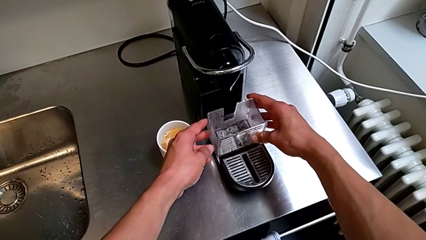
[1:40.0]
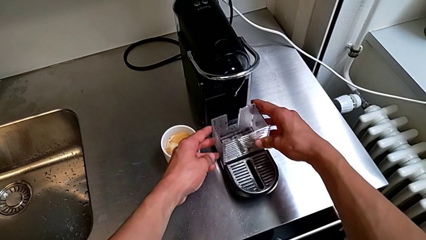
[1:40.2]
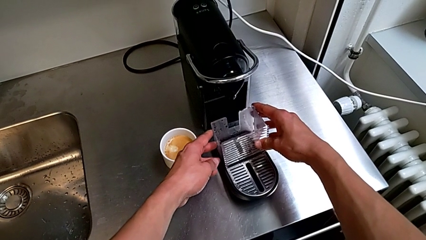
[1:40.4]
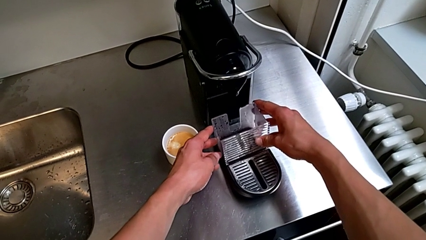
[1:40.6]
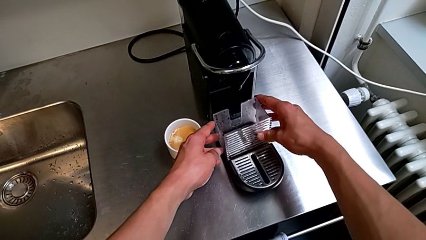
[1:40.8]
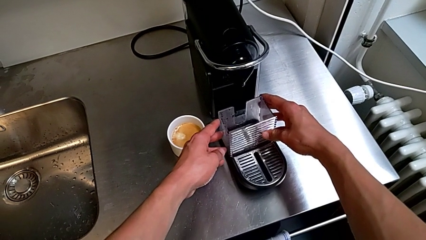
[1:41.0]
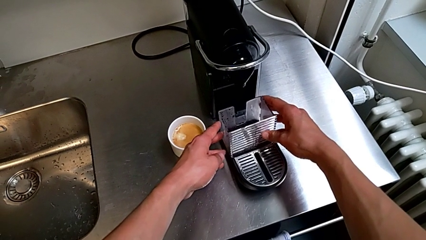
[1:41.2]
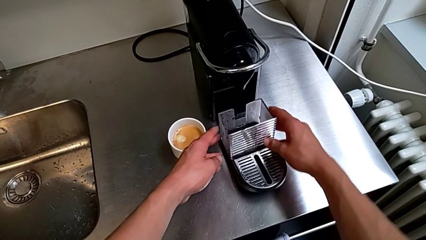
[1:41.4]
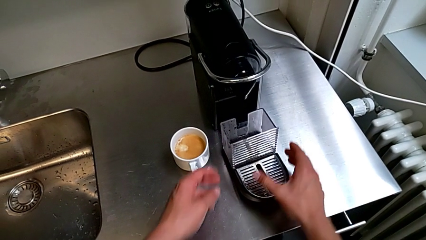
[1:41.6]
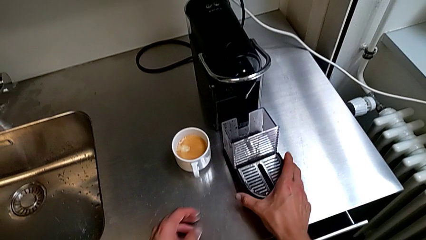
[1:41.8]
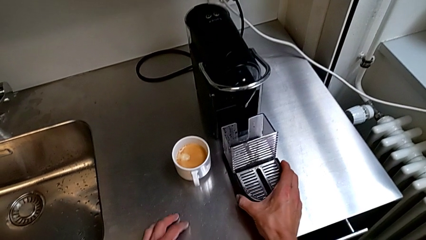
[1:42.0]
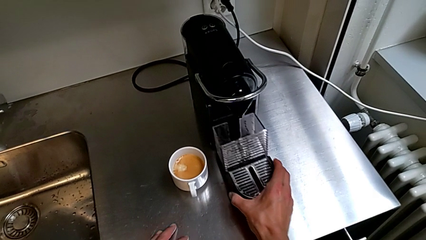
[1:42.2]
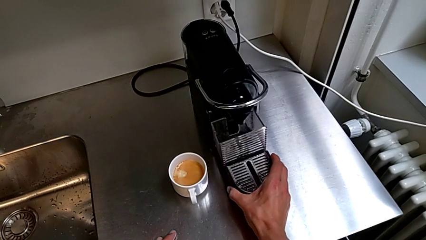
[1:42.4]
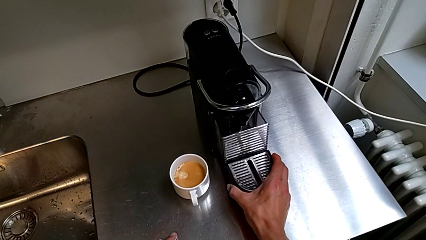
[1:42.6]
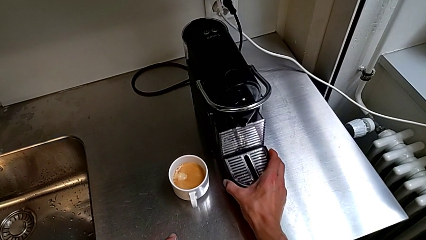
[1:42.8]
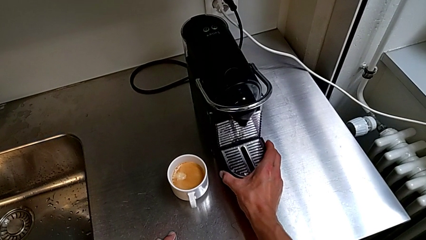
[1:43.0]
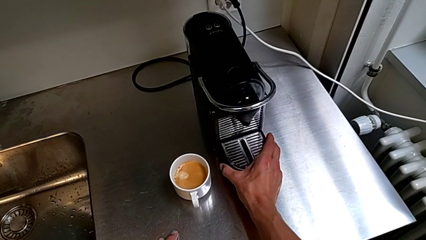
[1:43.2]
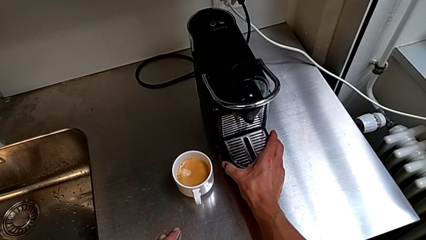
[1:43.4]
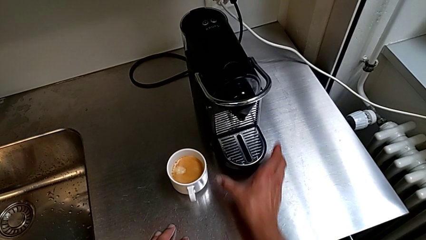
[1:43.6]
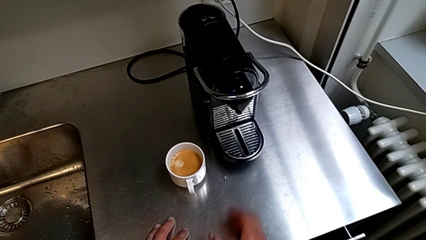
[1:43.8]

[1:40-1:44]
The camera wearer is emptying the capsule container. They insert the capsule container with the right hand and insert the drip tray with the right hand.

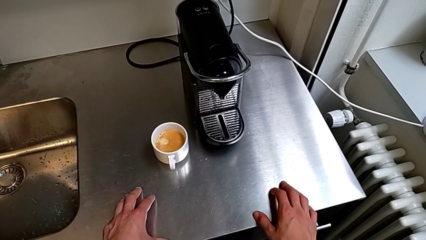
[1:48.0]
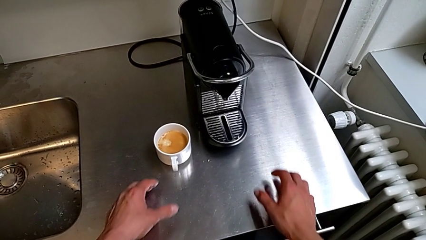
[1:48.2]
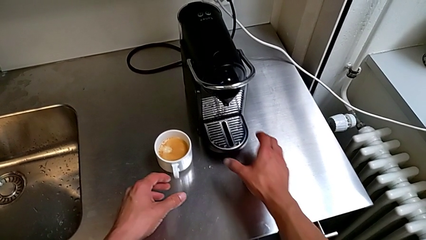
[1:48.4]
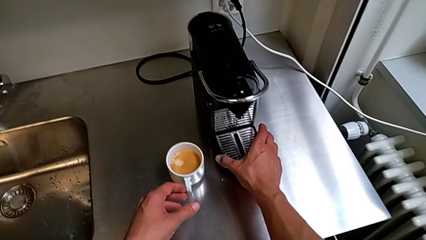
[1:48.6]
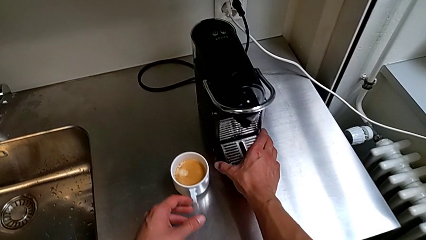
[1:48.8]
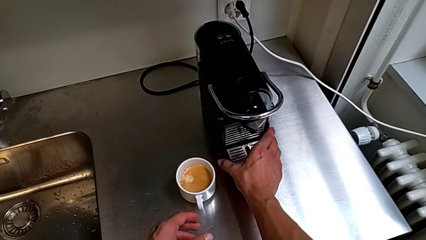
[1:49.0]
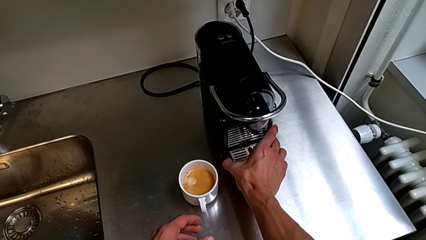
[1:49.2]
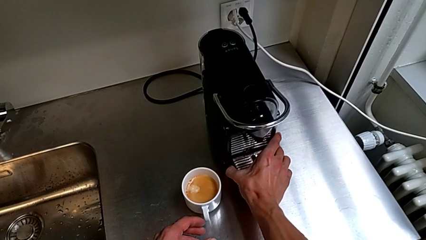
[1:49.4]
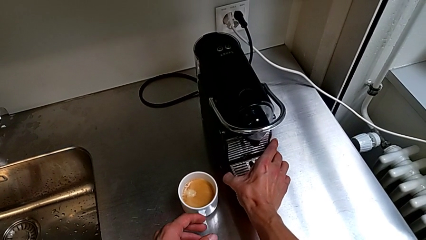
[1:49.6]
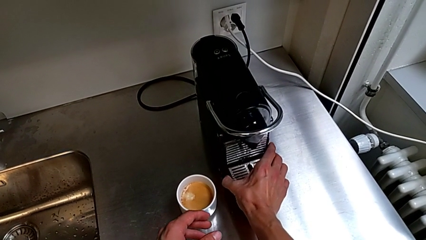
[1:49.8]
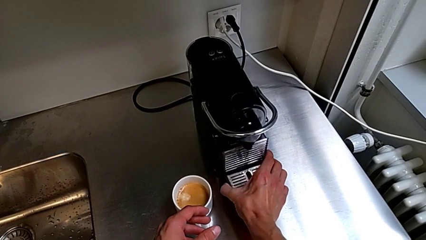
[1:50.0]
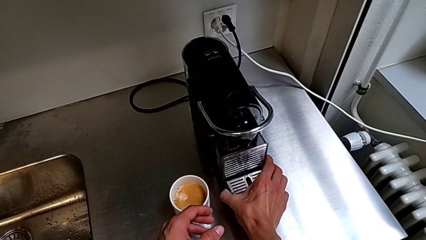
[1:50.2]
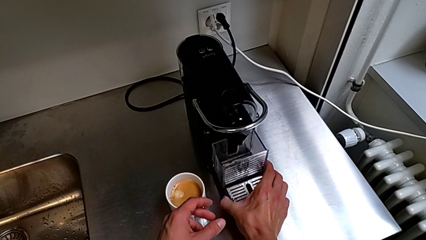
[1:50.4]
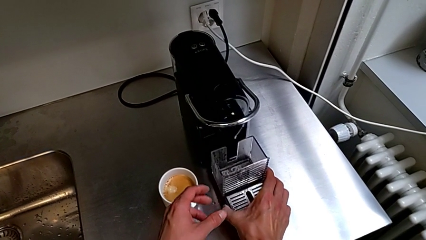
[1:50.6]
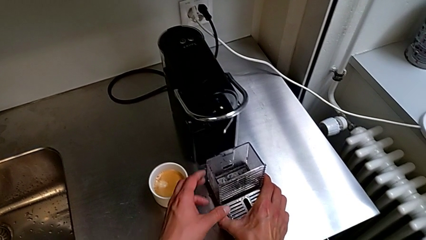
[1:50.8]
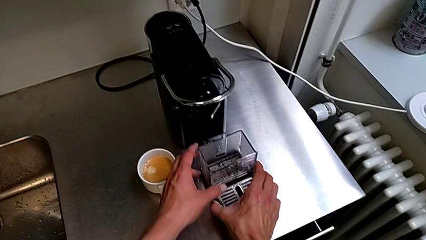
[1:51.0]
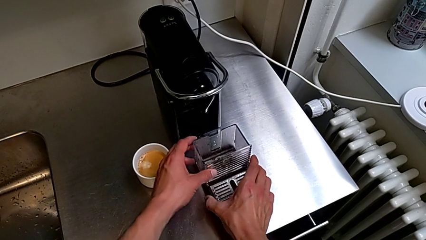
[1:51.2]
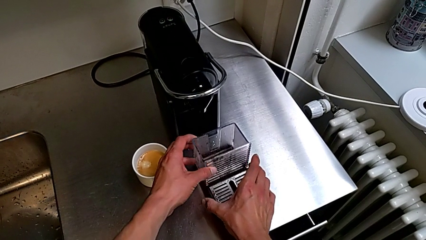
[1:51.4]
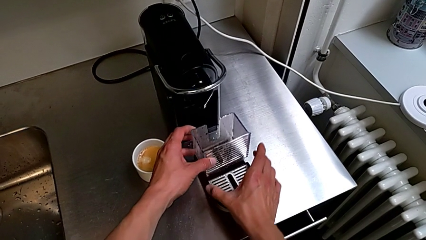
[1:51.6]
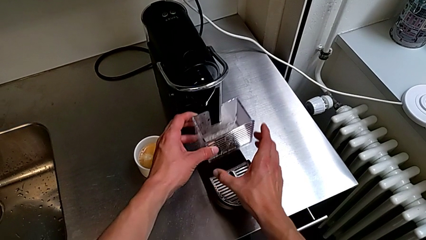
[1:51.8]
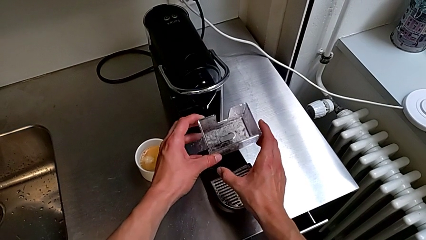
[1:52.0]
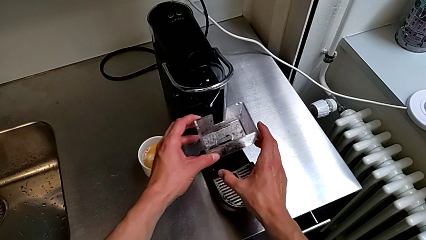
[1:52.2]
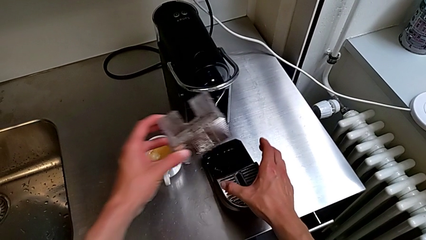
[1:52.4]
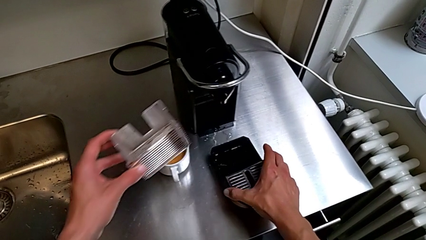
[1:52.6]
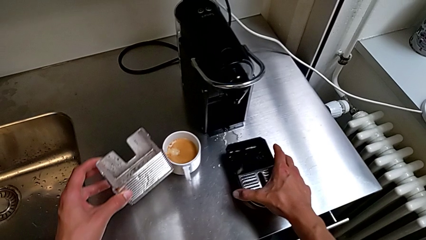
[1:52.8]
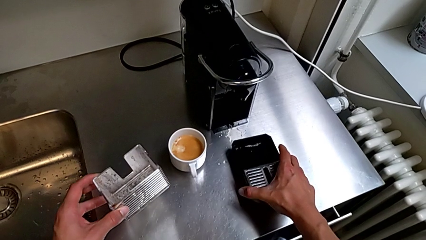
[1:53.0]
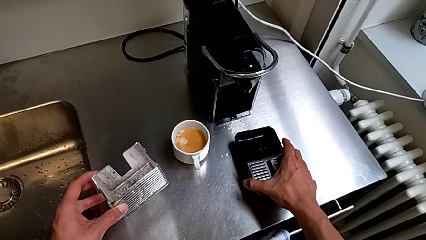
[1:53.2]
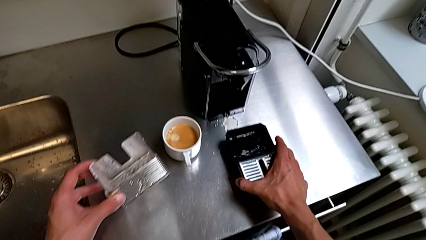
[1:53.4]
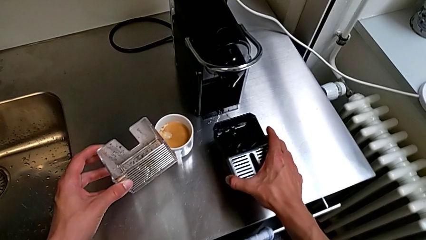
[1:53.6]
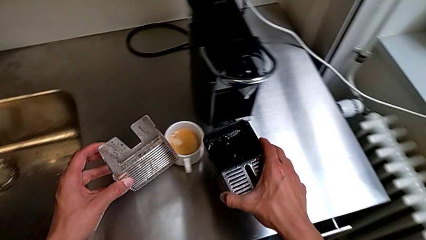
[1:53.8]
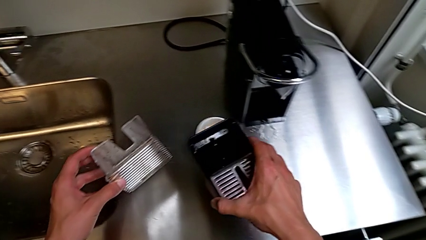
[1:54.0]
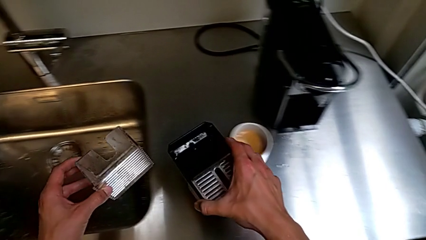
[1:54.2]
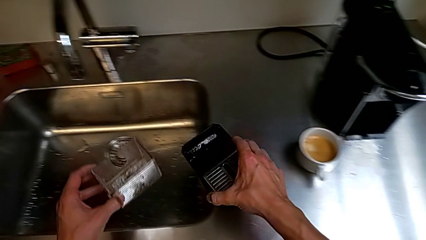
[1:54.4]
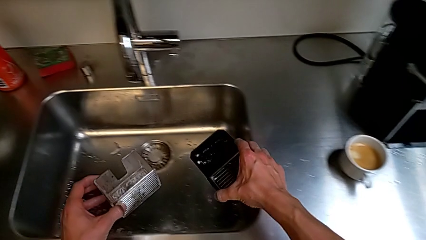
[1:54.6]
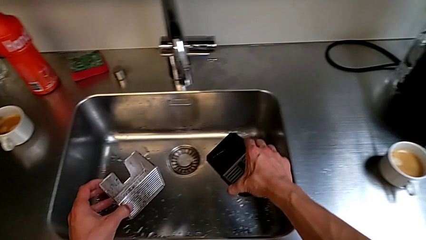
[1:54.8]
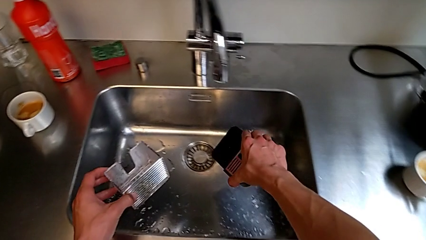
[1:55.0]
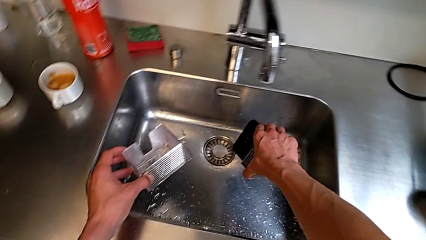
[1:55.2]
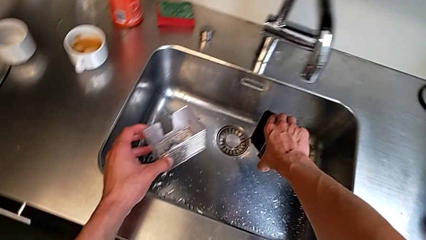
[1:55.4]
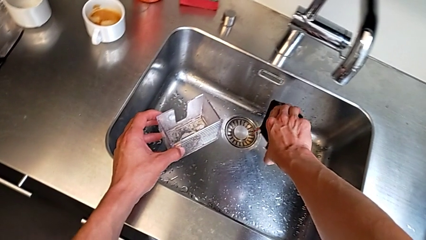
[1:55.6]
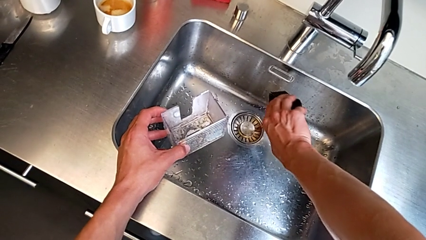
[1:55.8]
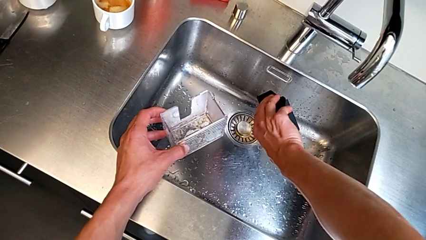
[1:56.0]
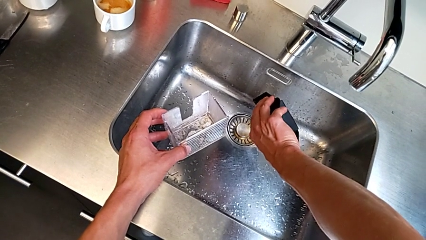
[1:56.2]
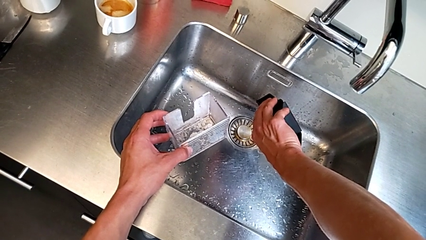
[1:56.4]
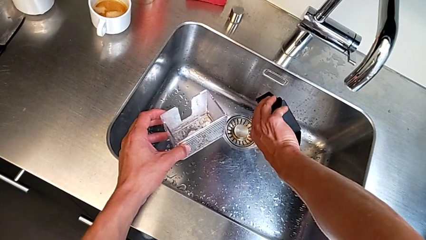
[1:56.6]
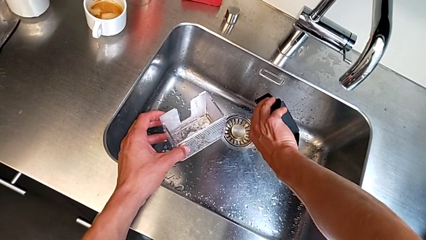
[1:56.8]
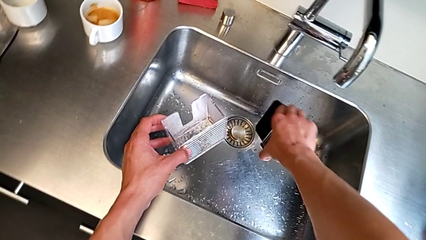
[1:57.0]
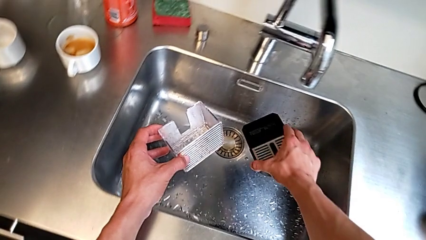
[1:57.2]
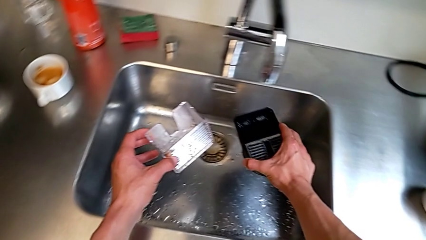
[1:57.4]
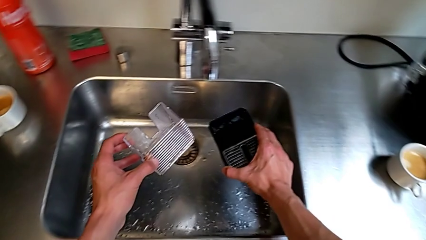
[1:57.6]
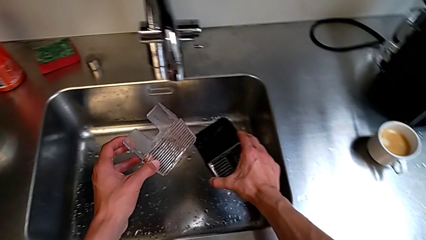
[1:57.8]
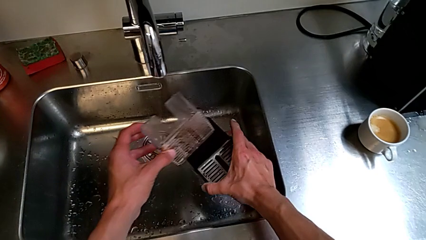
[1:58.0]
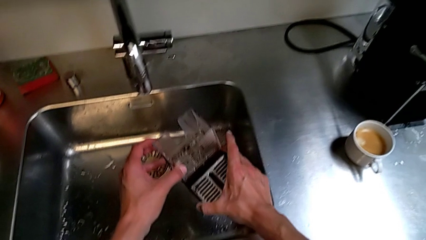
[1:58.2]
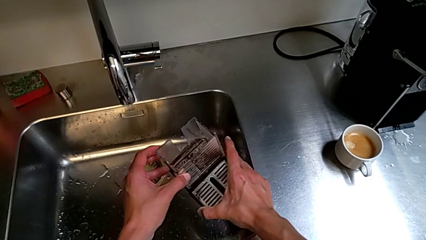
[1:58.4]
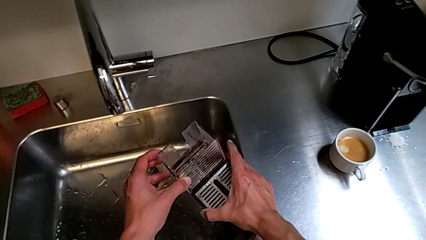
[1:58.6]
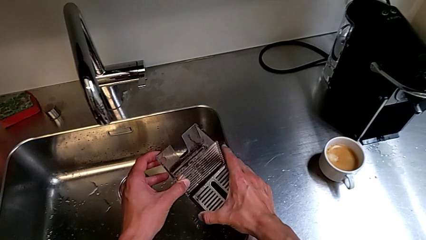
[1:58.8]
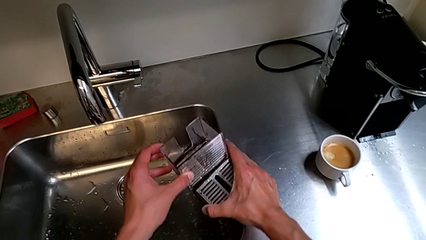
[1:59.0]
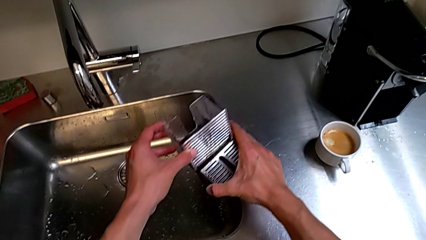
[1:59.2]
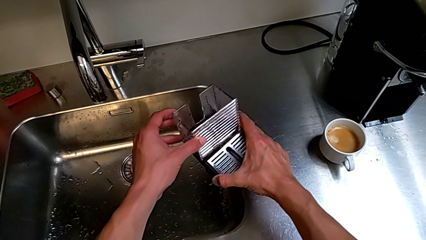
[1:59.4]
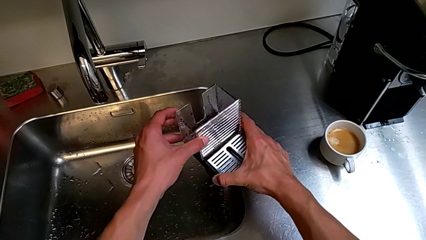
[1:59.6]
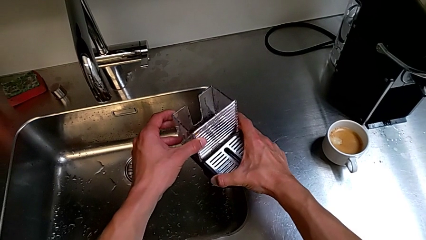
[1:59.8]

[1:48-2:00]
The camera wearer is emptying the drip tray. They approach the drip tray with the right hand, grab it with the right hand, withdraw the capsule container with the left hand, lift the drip tray with the right hand, empty it with the right hand and begin to assemble the capsule container with the left hand.
